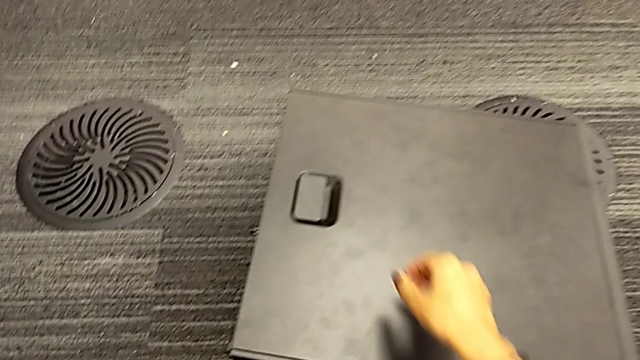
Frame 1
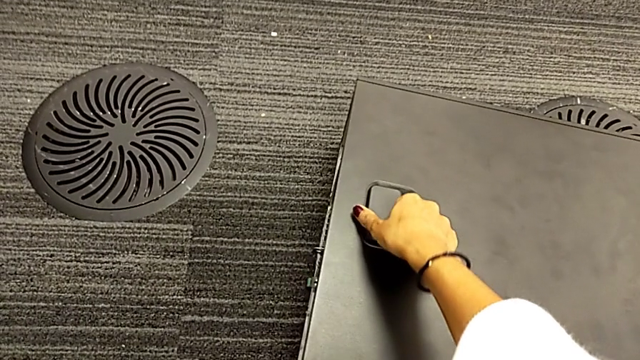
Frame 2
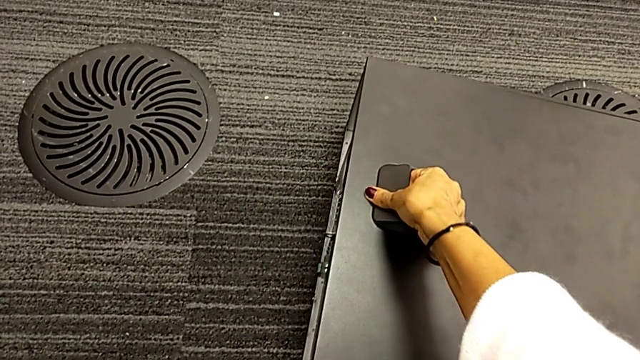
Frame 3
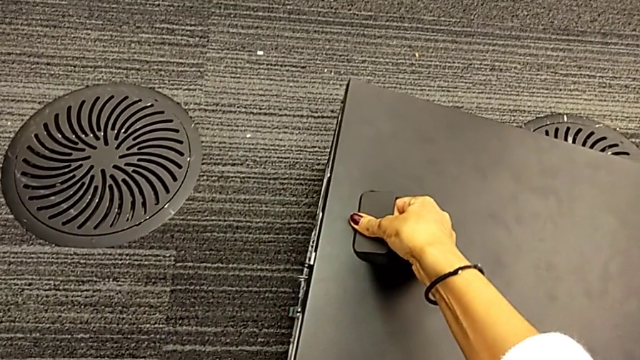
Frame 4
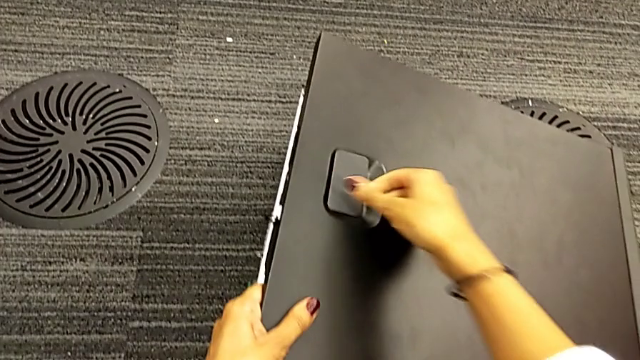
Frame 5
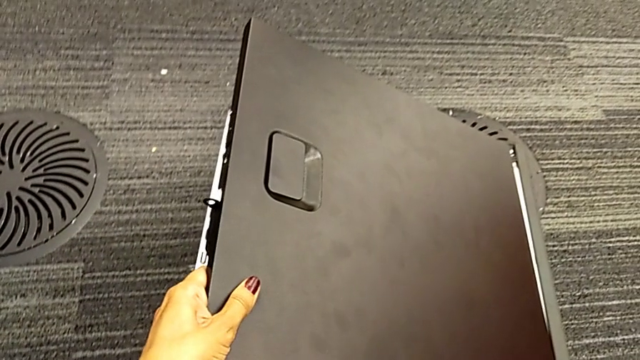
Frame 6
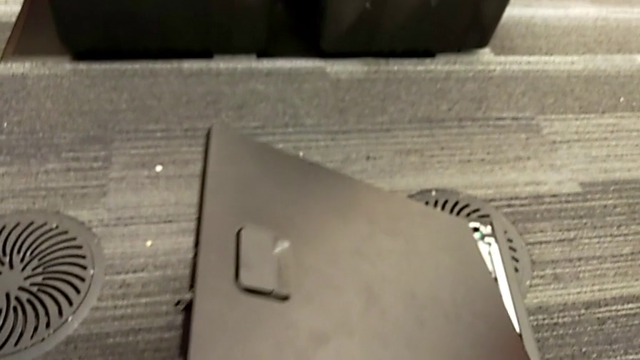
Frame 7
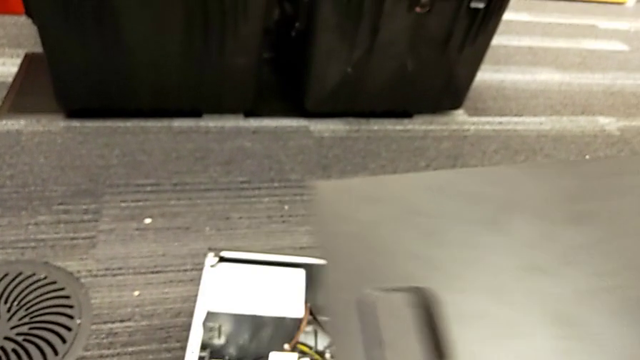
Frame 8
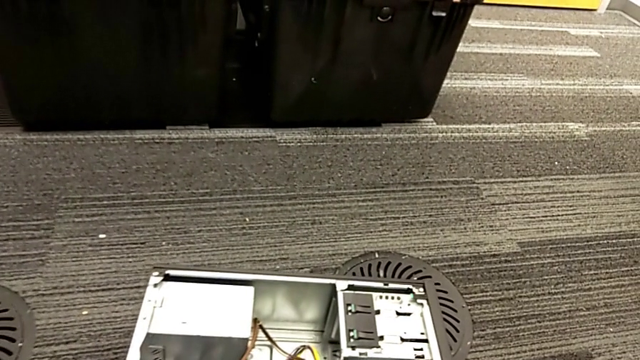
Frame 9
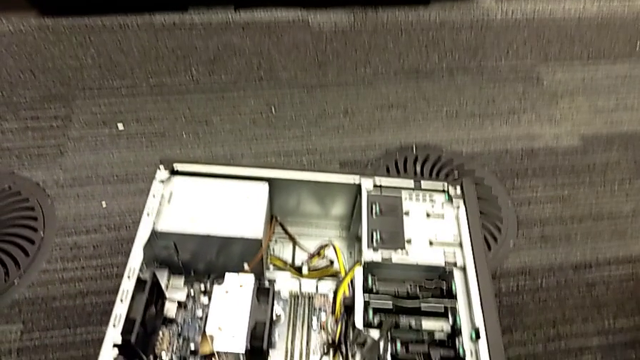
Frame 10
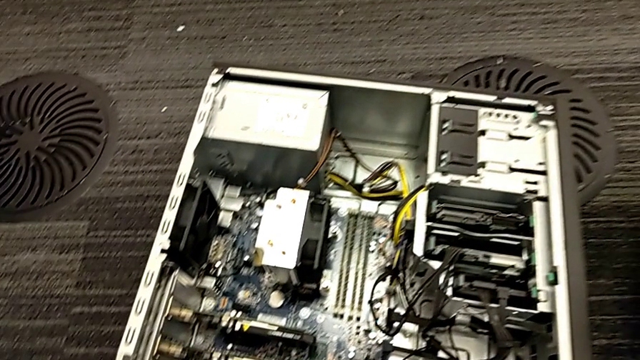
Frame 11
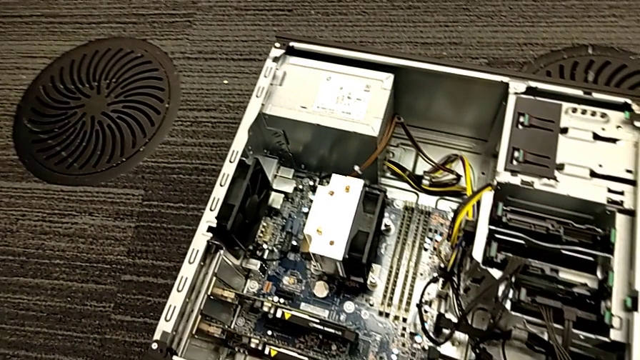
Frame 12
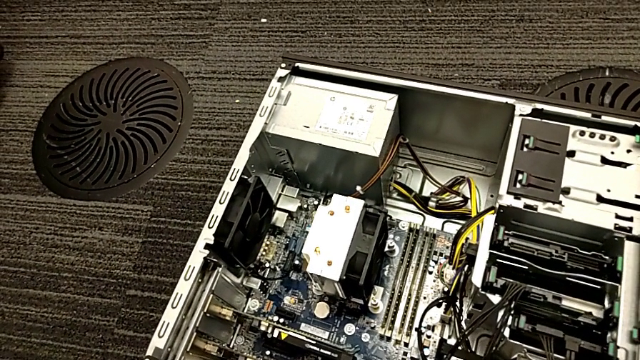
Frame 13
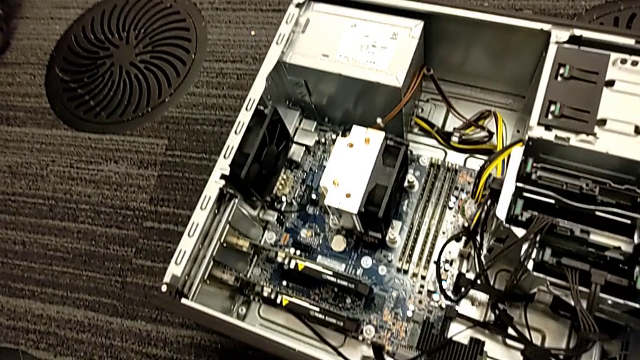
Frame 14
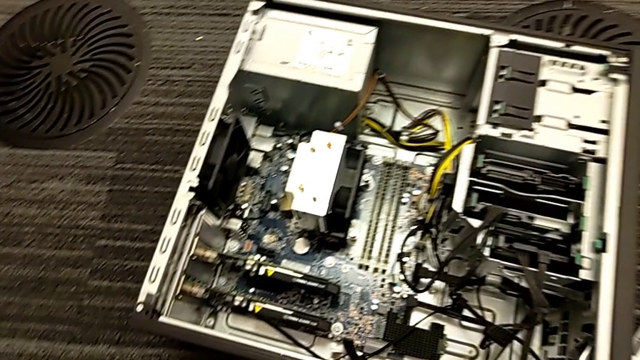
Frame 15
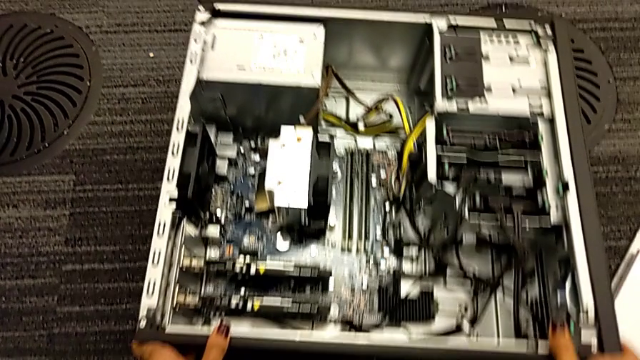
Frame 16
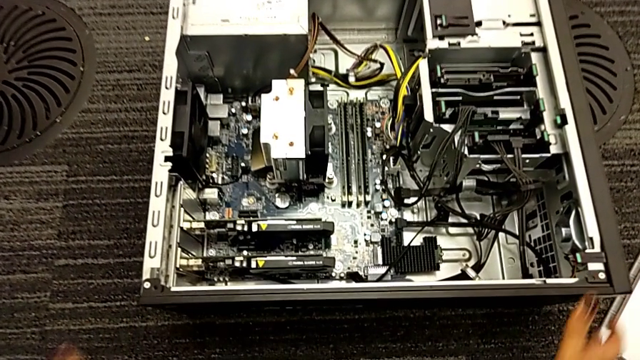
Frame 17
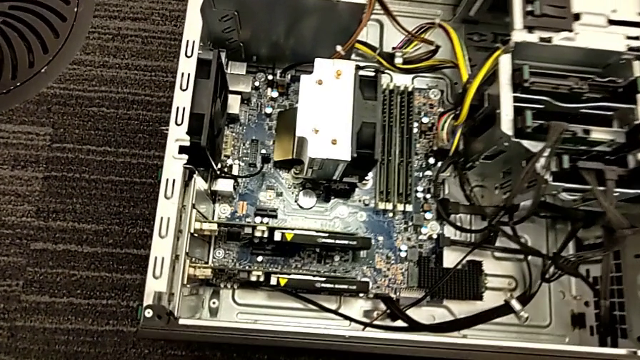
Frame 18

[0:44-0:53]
The camera wearer is removing their computer cover. They withdraw the cover and push the computer tower.

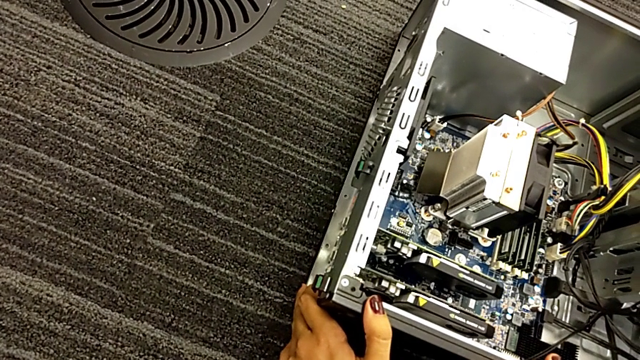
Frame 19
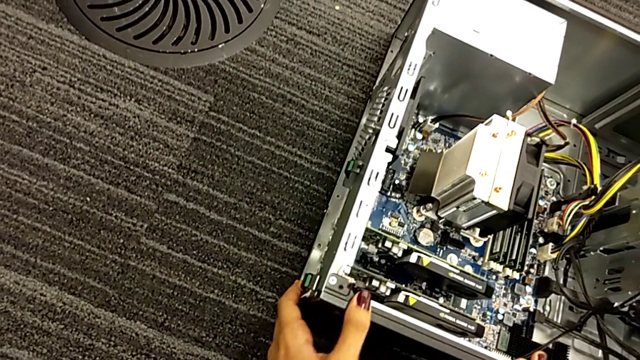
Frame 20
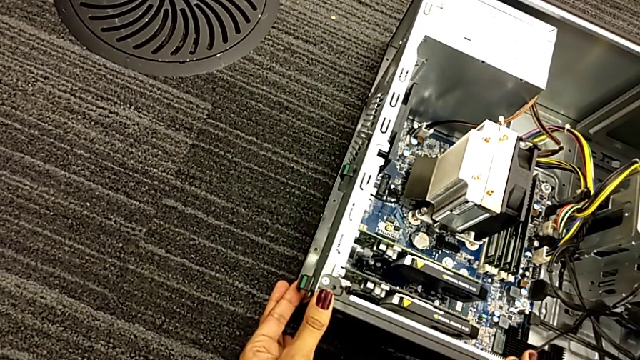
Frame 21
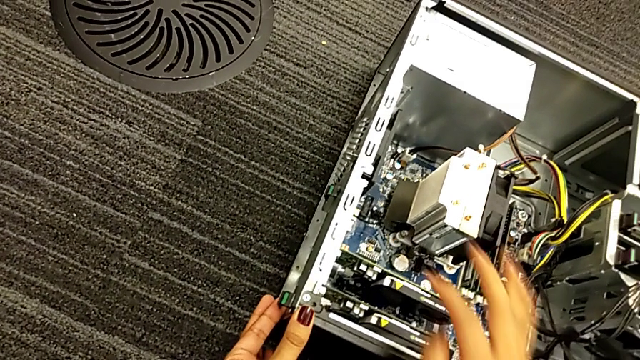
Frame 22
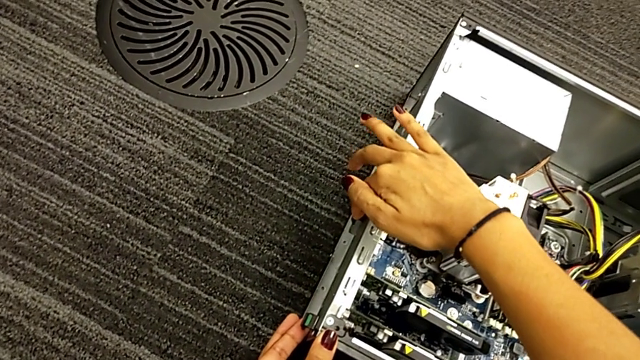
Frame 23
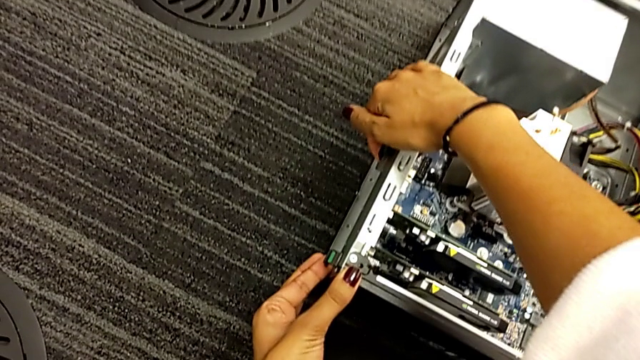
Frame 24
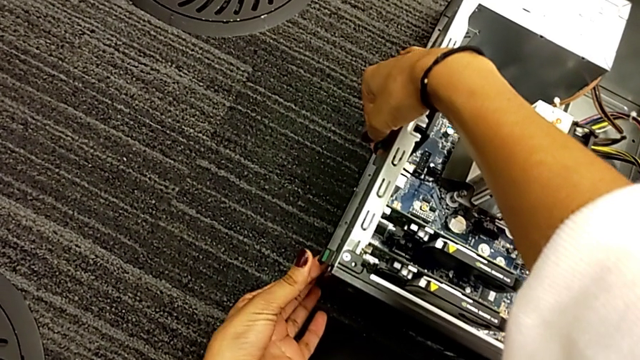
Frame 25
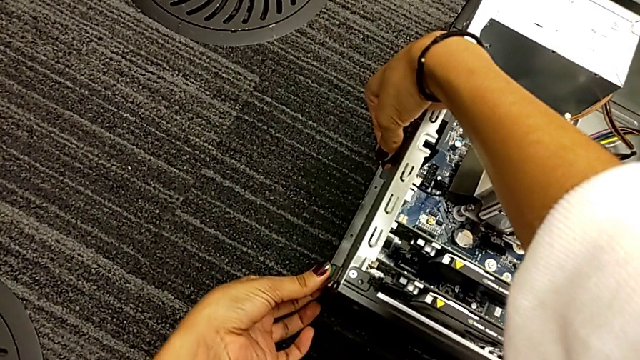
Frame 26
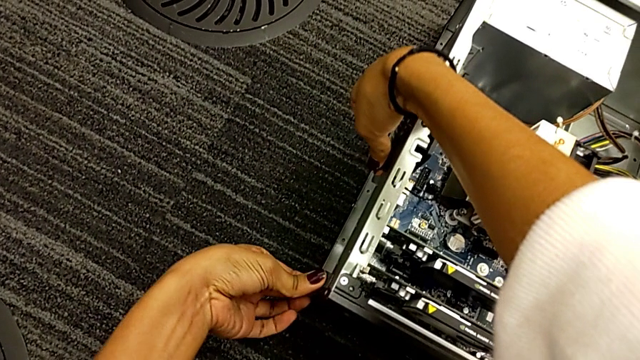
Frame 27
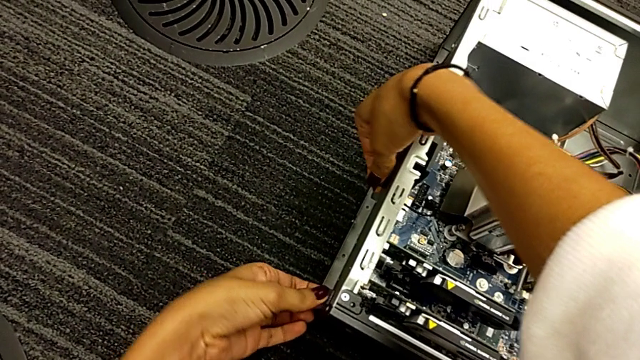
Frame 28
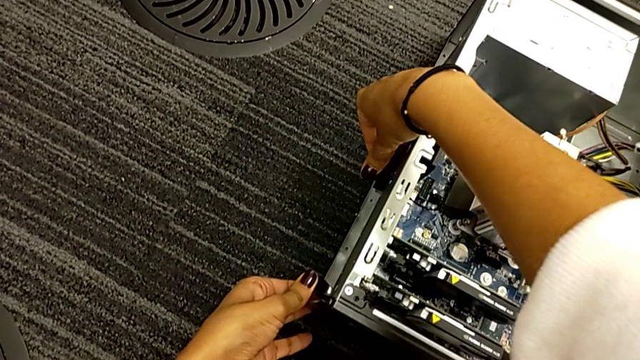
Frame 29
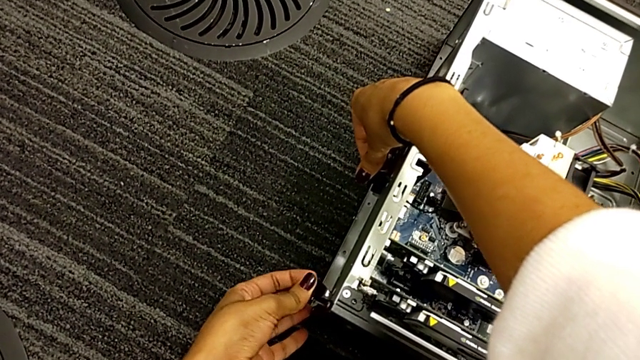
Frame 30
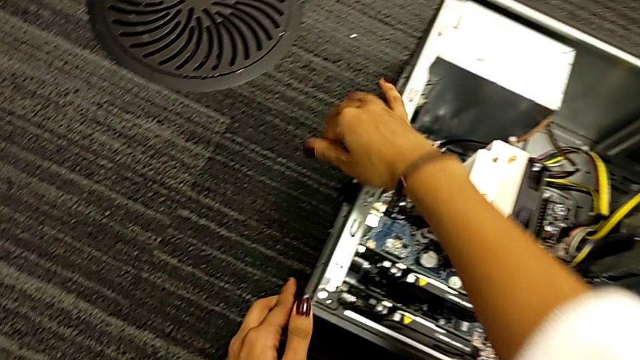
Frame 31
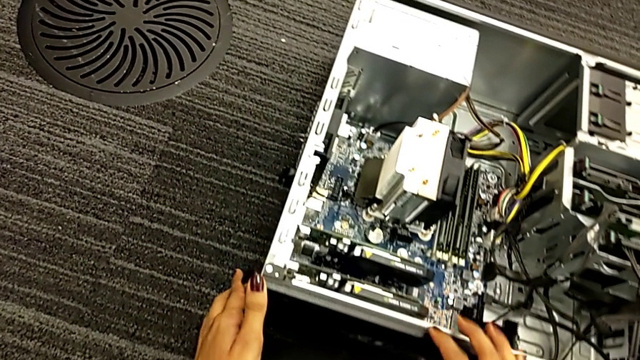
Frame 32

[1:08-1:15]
The camera wearer unlocks the graphic cards. They touch the computer tab and pull it.

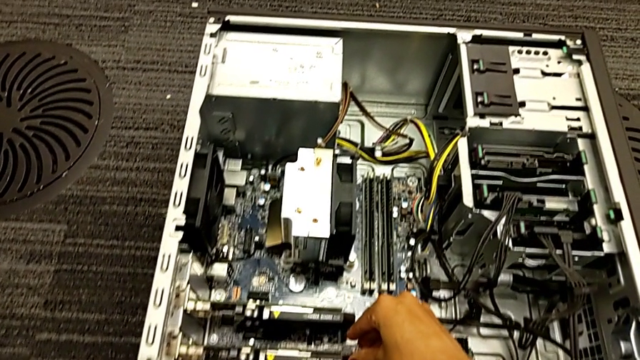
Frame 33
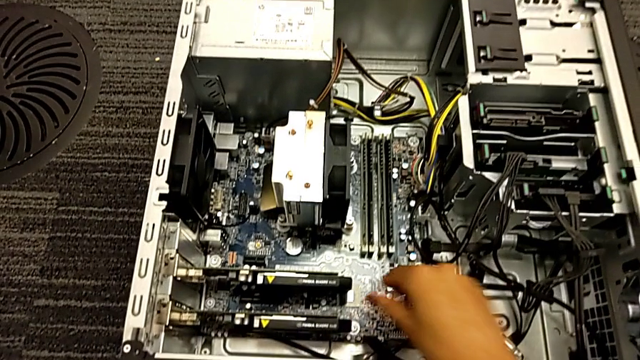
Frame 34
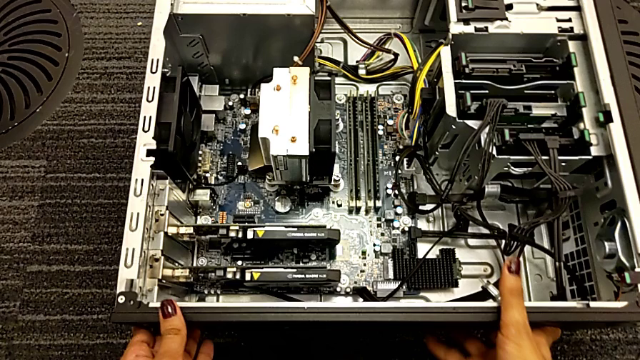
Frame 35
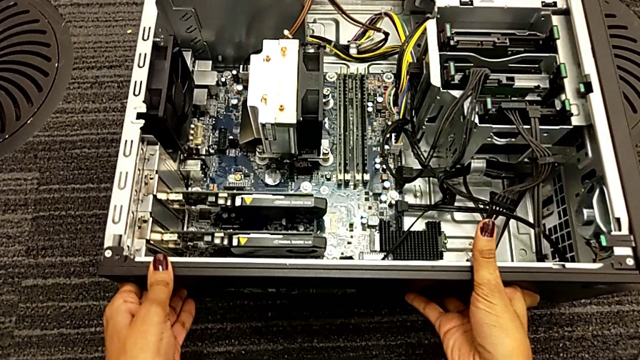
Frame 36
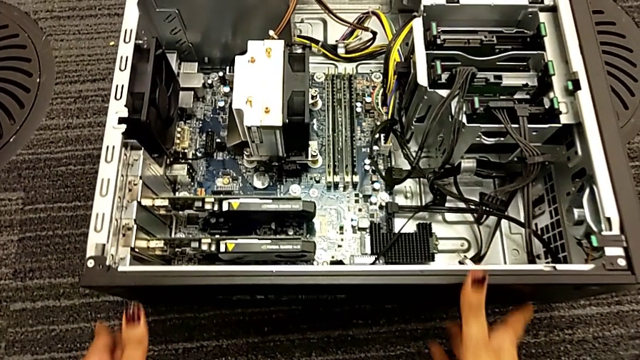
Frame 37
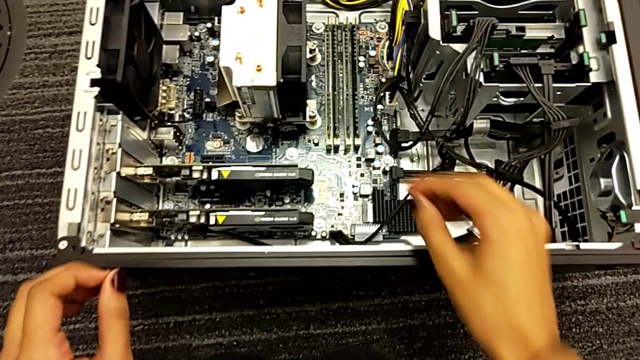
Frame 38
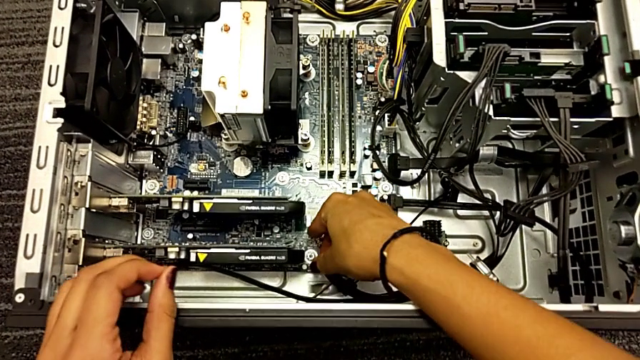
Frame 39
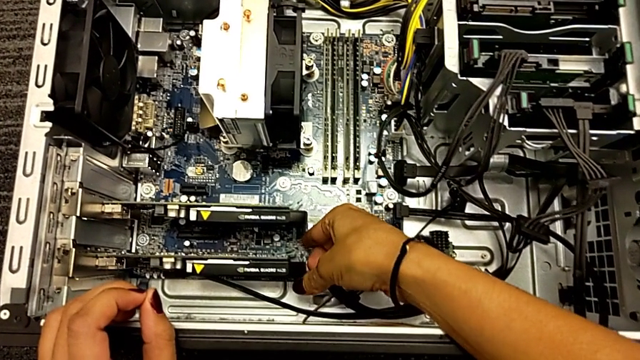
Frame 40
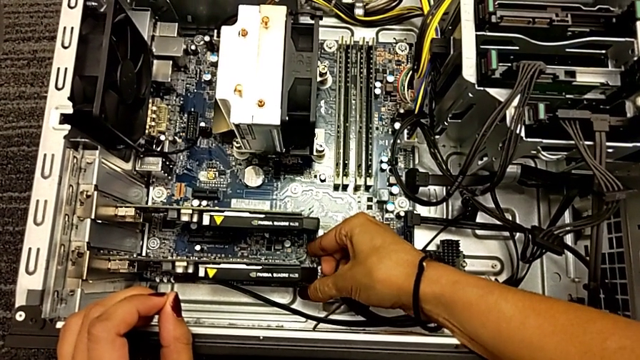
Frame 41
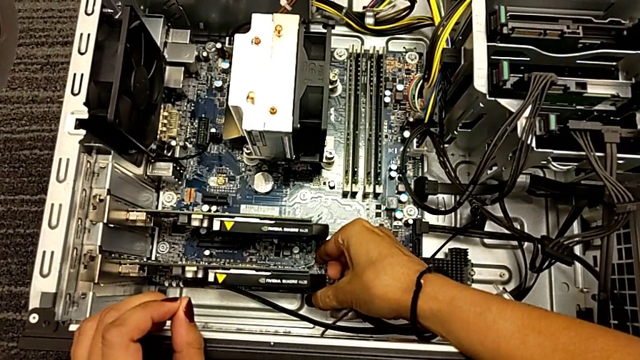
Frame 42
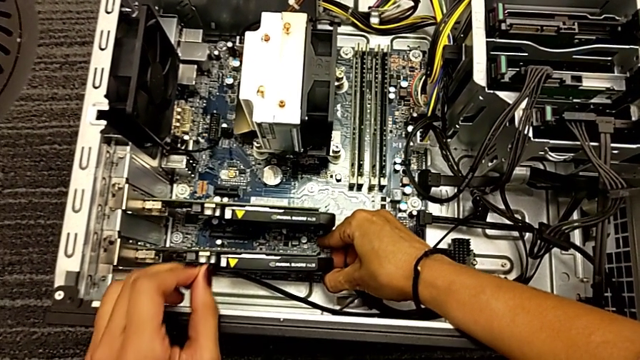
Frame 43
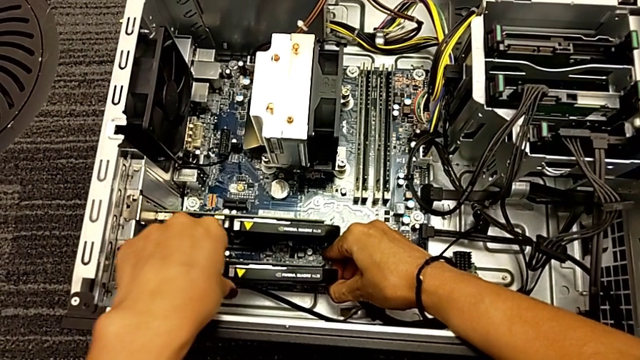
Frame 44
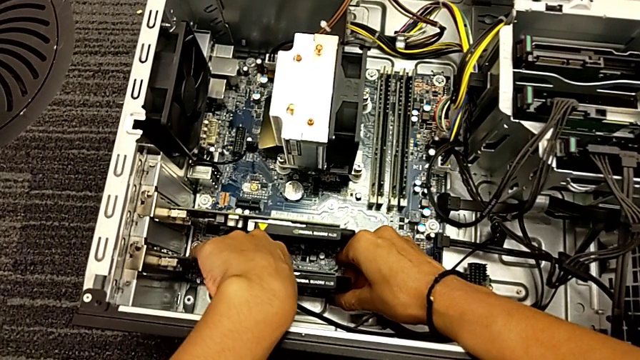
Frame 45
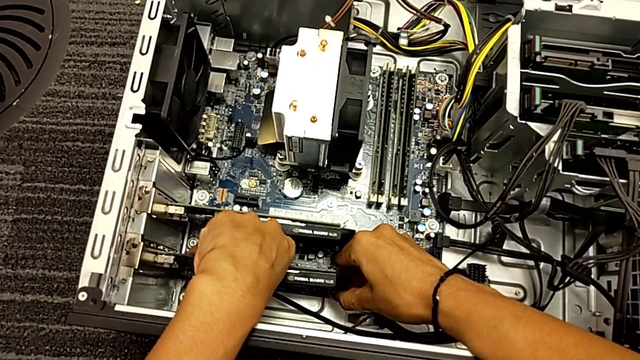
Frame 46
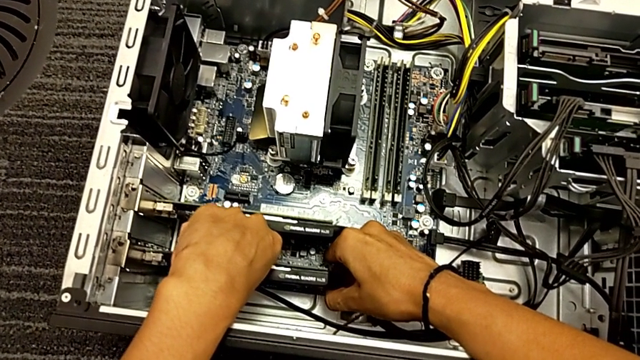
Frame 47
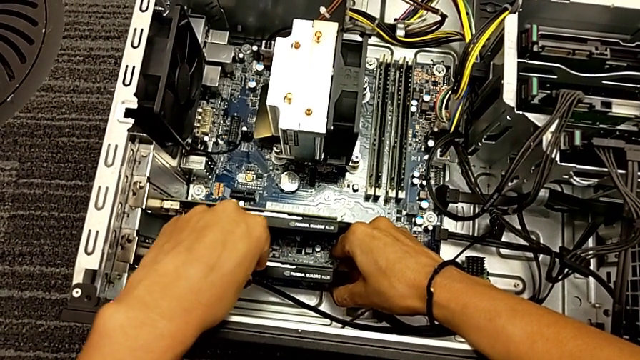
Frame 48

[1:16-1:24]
The camera wearer is trying to remove the graphic card. They push the computer tower, touch the graphic card twice and pull the first graphic card.
